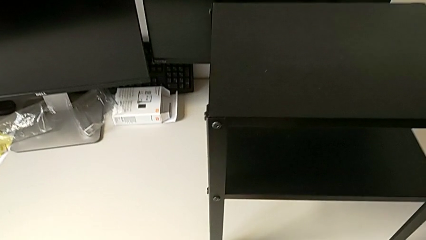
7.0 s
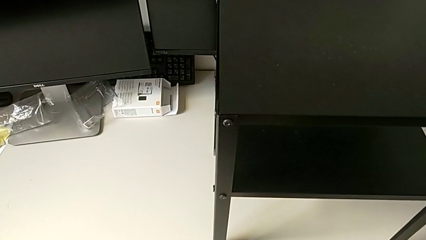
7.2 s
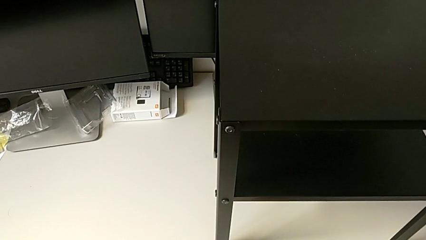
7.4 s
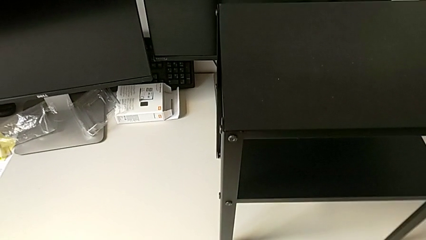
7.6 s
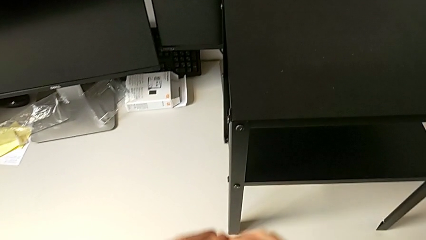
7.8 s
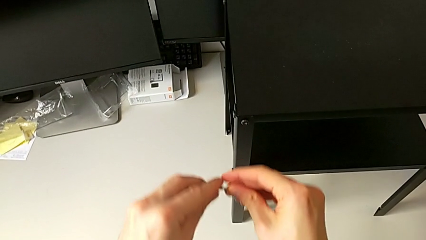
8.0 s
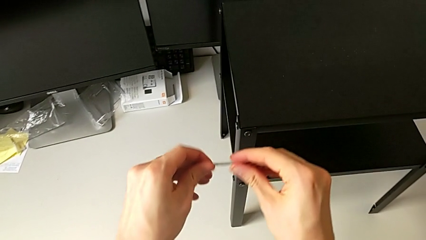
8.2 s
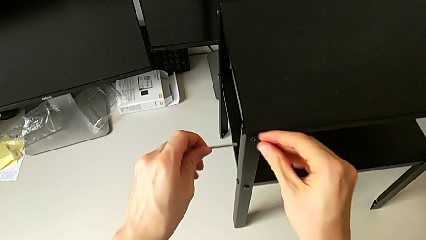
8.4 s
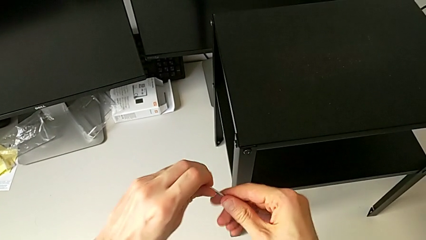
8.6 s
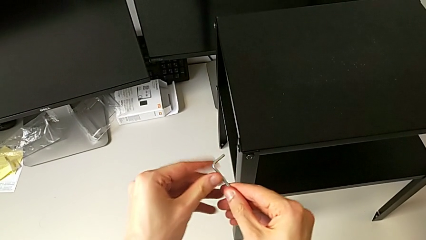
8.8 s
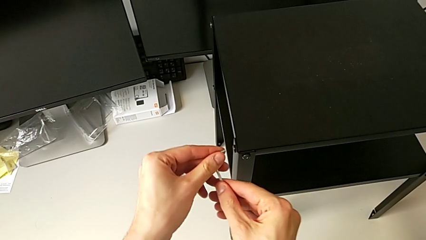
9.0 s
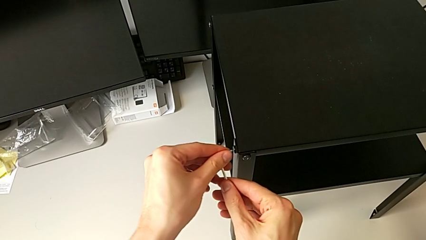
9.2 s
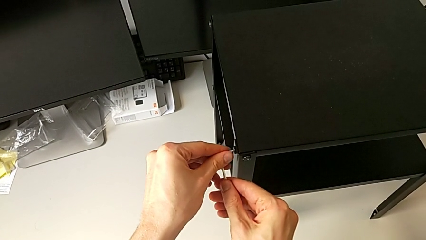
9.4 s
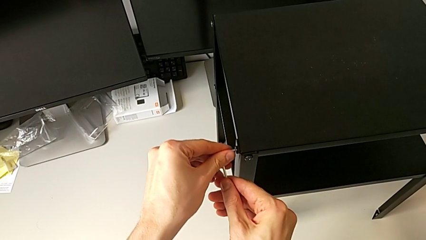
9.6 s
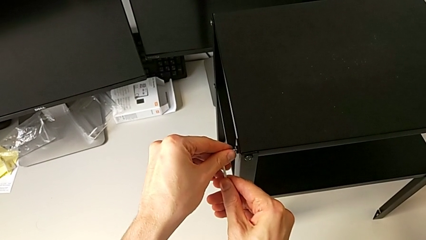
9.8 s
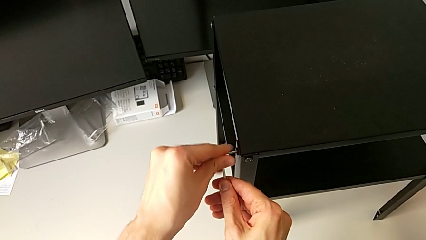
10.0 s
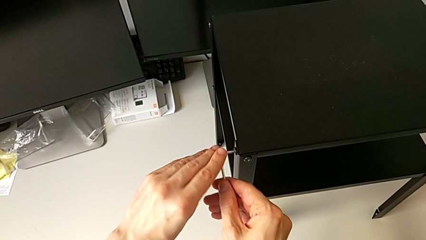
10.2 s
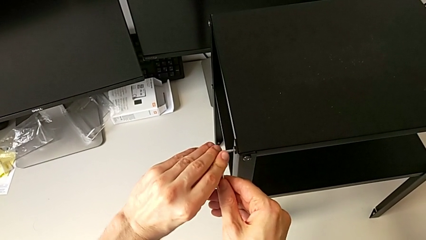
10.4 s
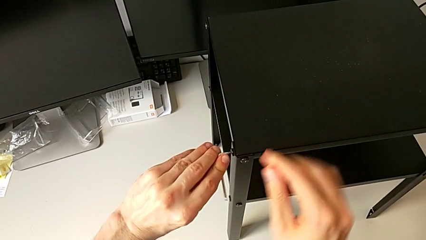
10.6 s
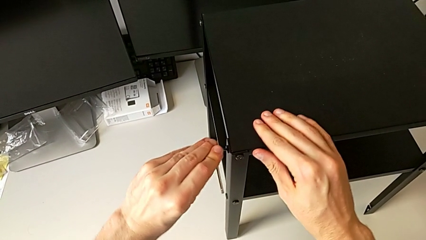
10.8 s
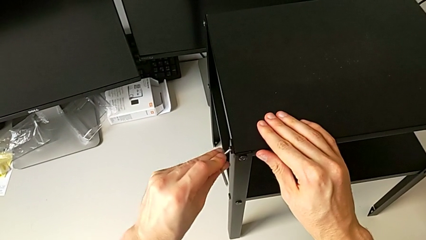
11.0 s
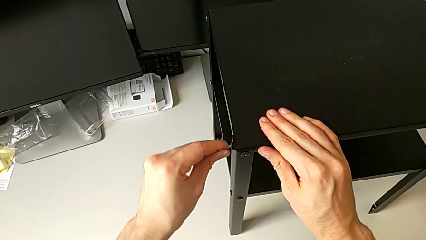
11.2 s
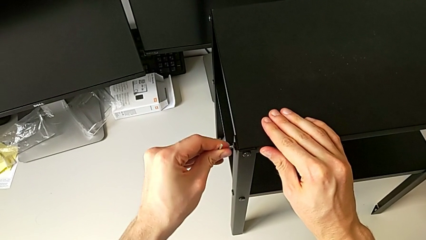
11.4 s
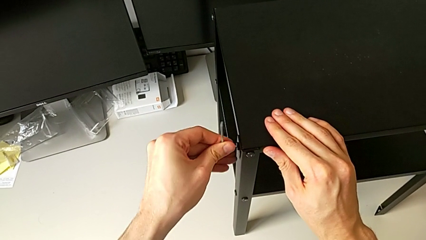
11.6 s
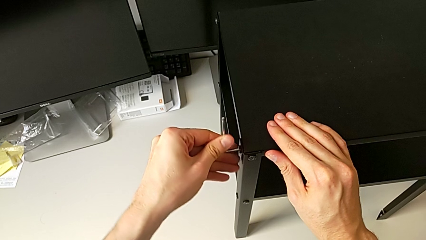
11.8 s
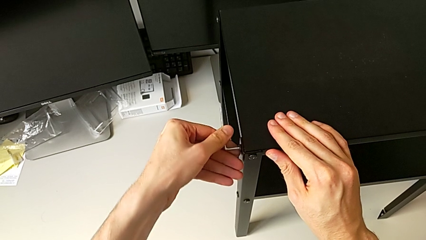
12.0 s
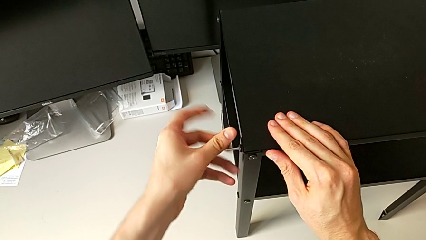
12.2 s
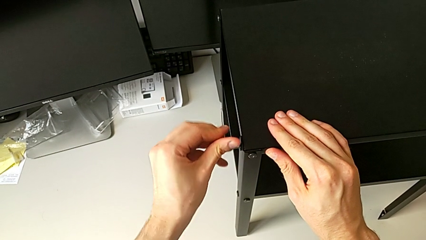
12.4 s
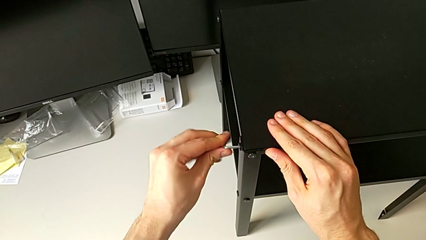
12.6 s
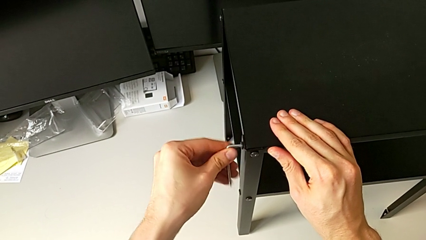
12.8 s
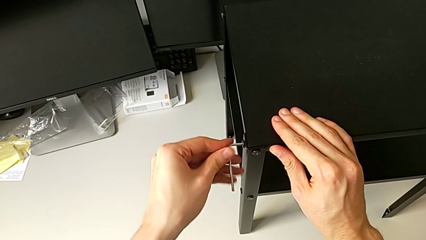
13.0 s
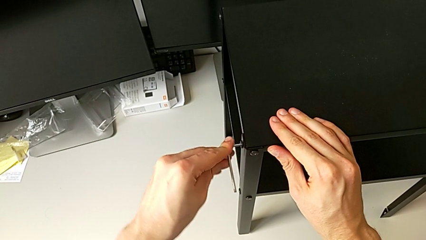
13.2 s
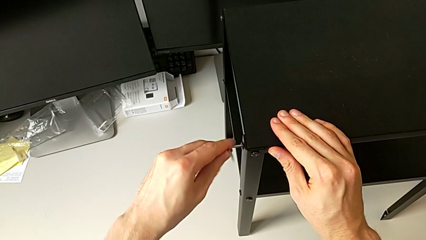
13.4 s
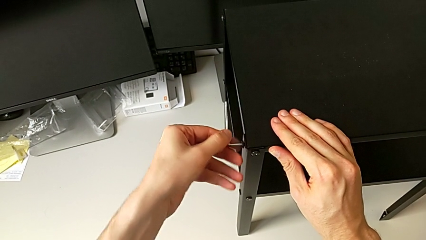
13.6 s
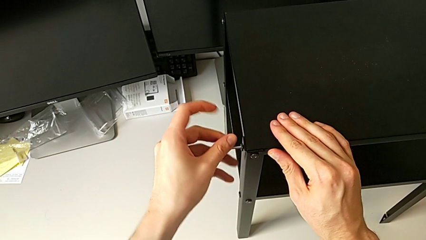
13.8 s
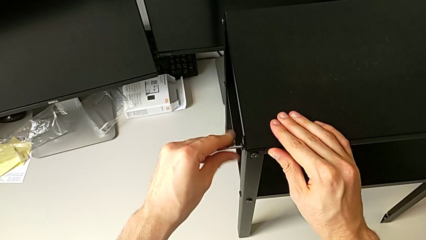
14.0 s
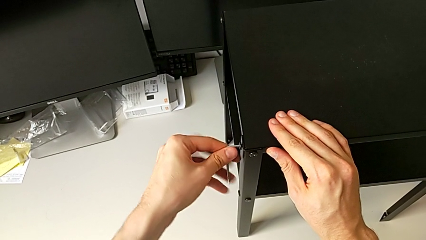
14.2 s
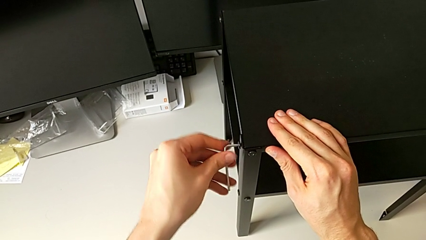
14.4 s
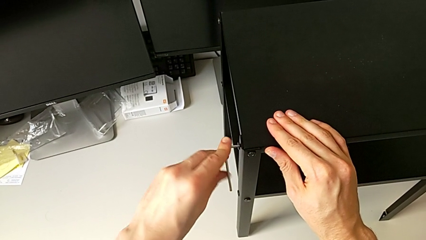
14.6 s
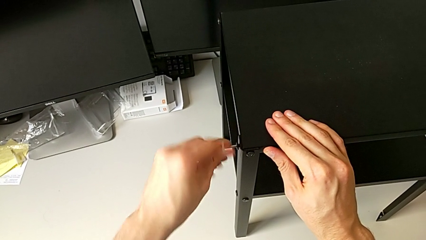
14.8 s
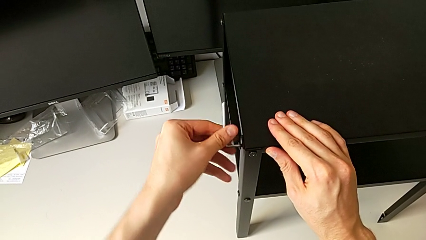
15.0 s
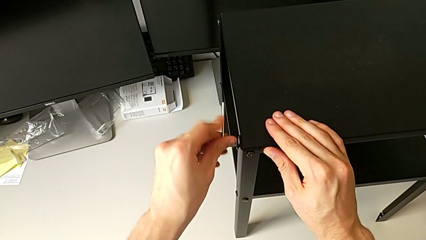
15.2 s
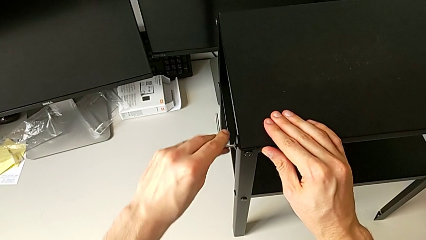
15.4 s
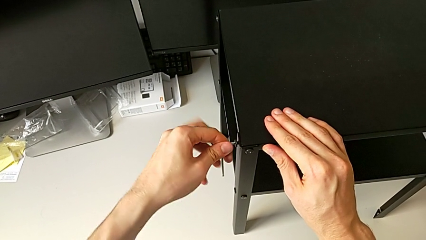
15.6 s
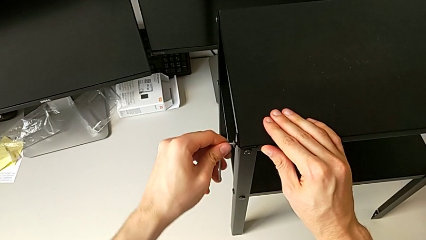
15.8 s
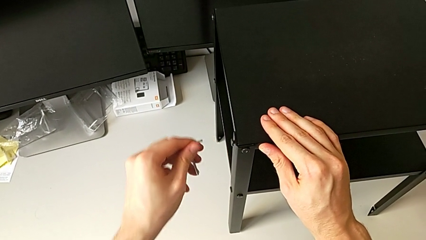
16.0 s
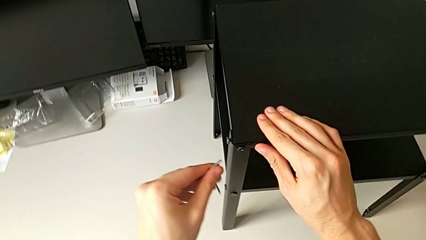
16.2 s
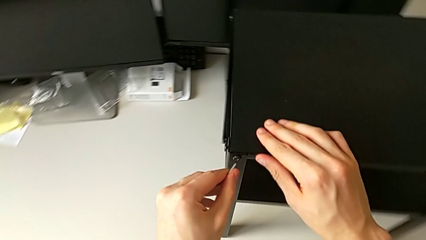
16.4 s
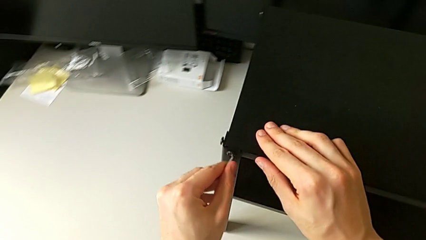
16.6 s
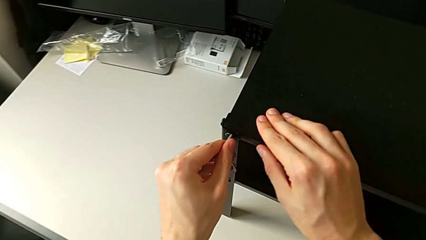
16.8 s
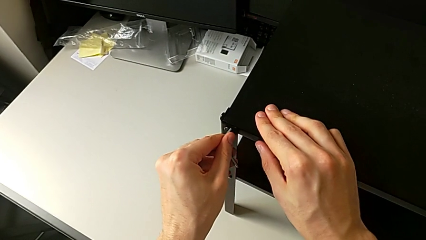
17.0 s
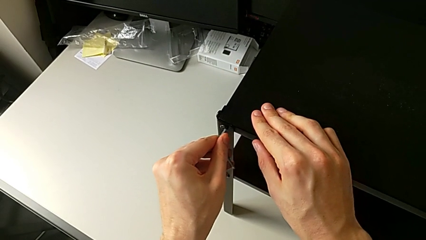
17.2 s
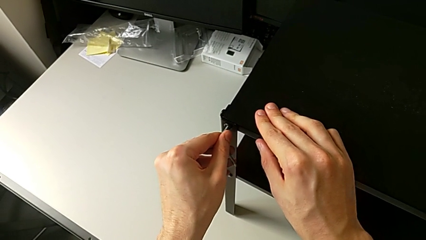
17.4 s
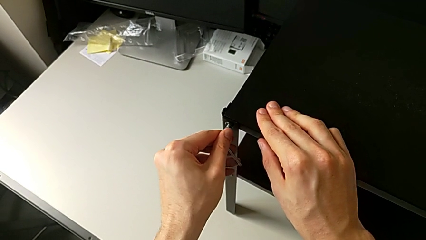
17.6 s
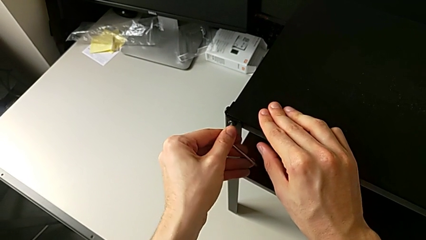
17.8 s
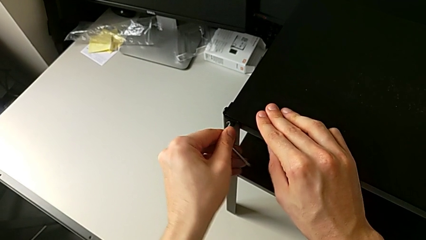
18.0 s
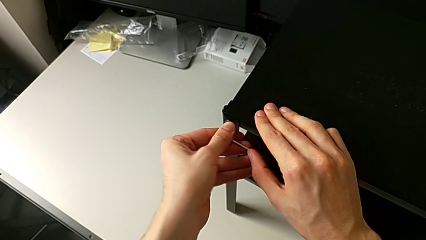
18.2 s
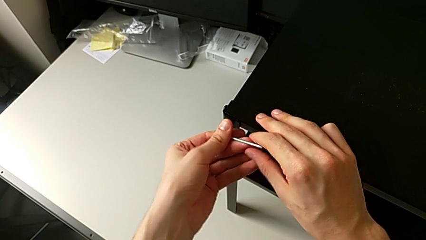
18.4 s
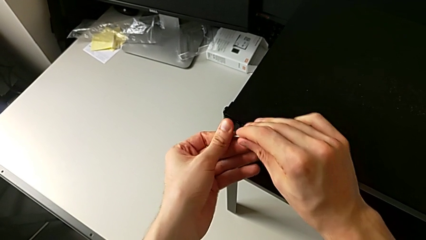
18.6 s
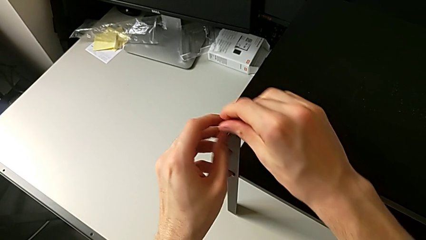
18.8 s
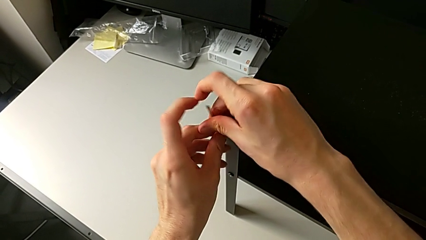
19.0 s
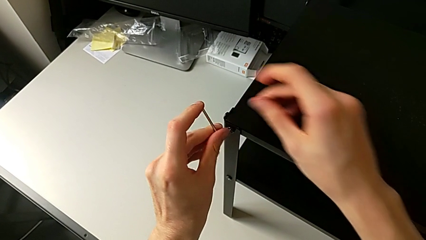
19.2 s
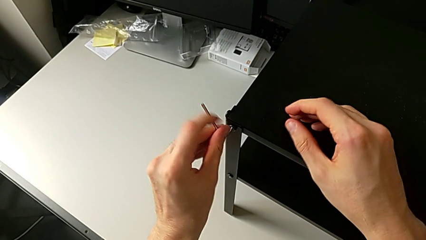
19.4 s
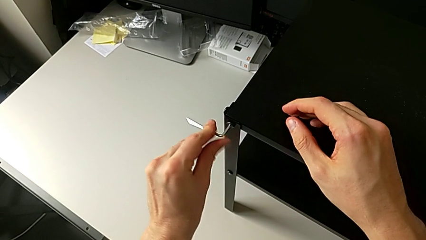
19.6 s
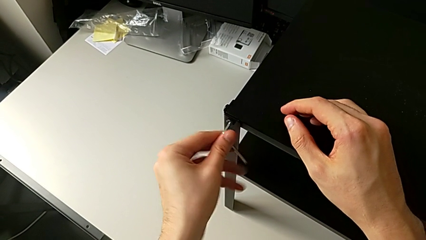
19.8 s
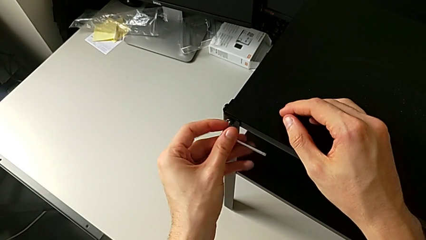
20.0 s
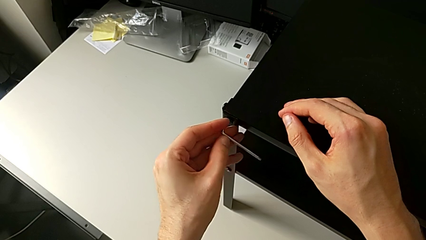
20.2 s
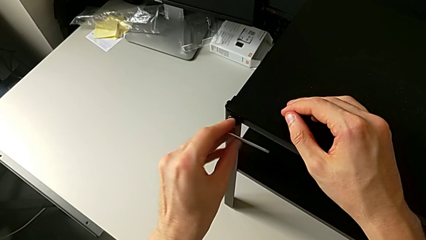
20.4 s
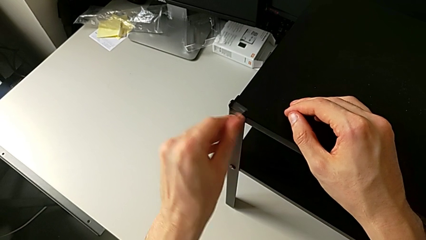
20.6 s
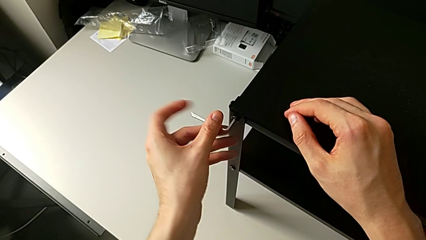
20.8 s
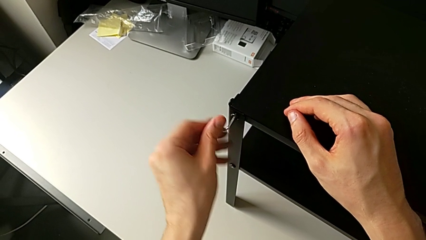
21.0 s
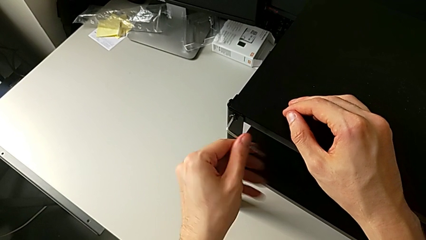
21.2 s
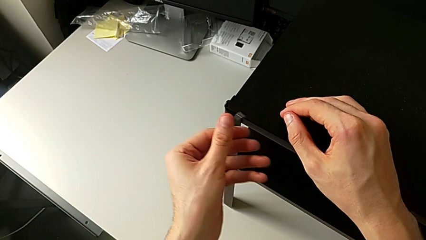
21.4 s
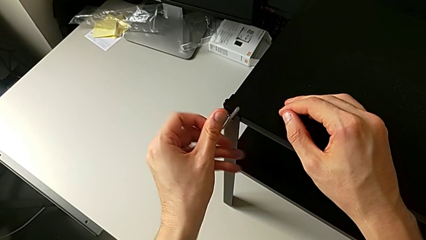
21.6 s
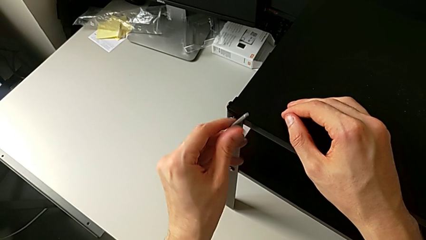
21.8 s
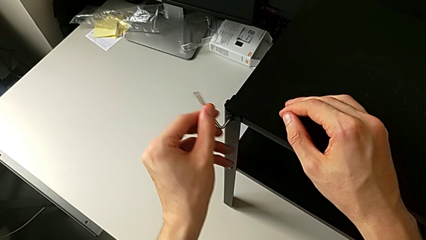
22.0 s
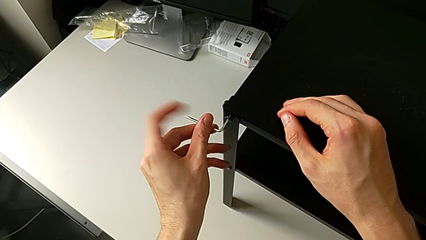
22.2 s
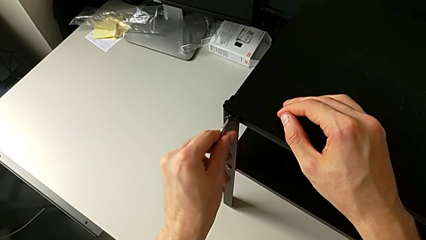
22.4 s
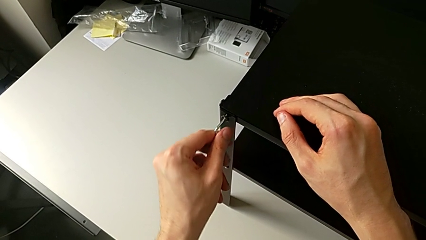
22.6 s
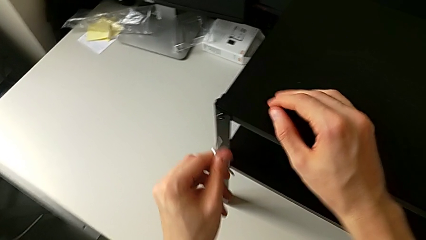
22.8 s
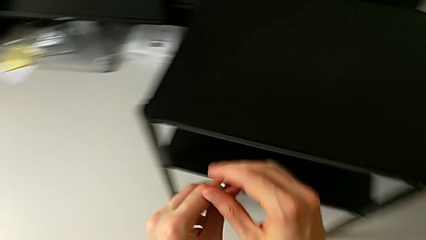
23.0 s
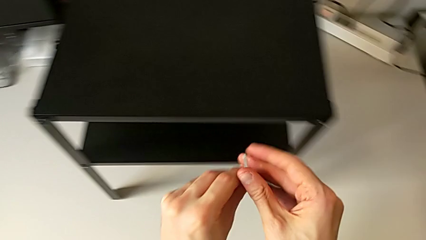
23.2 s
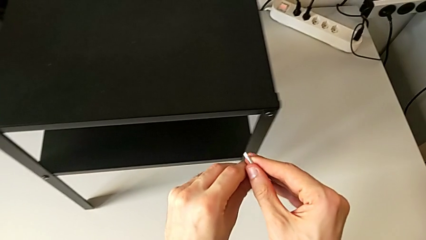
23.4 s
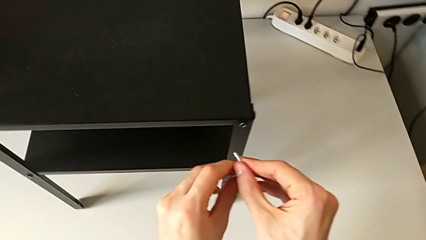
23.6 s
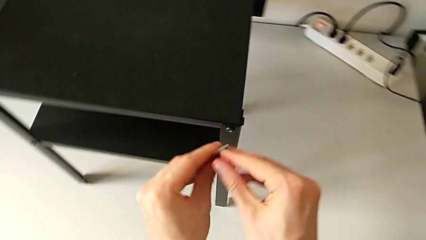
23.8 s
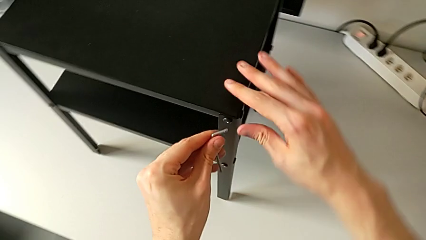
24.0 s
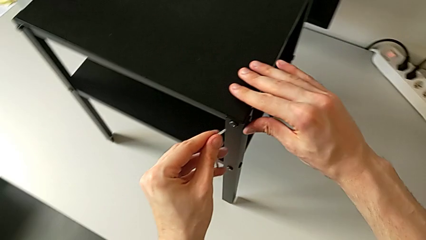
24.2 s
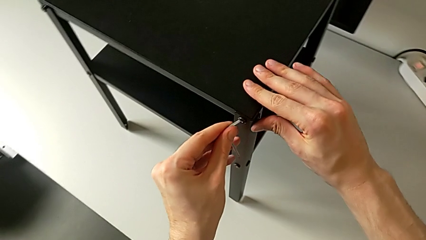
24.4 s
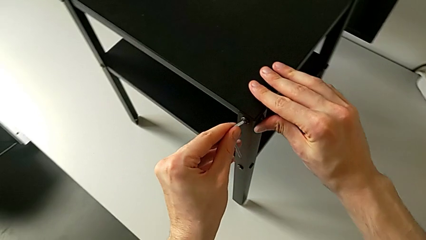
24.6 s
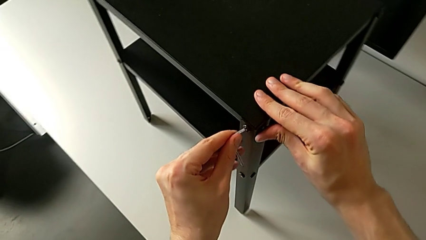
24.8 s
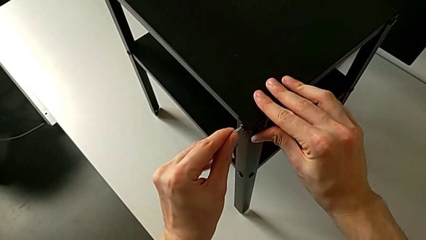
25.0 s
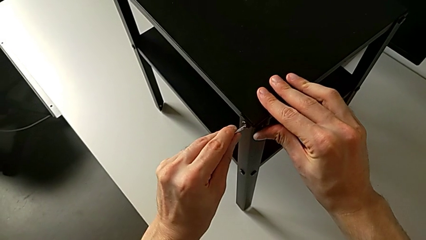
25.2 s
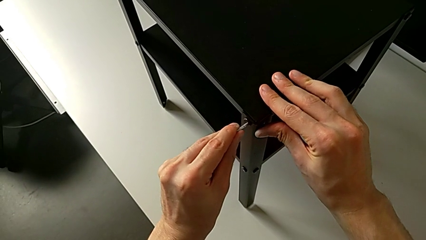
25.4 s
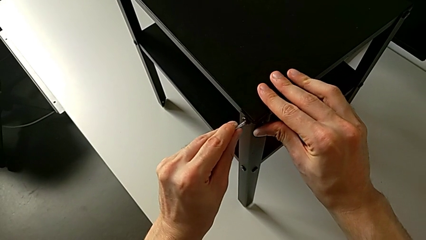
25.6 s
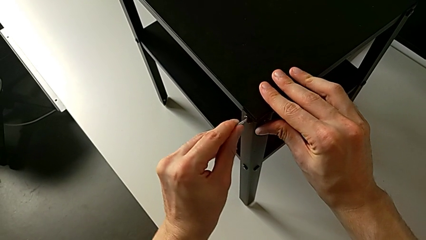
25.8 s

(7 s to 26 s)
The camera wearer is unscrewing the hex socket heads from the upper tray slightly. They grab the Allen wrench, approach the hex socket head, rotate the Allen wrench, insert it, unscrew the hex socket head, withdraw the Allen wrench, insert it, unscrew the hex socket head, withdraw the Allen wrench, approach the hex socket head and insert the Allen wrench.
